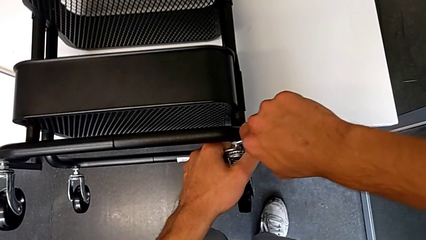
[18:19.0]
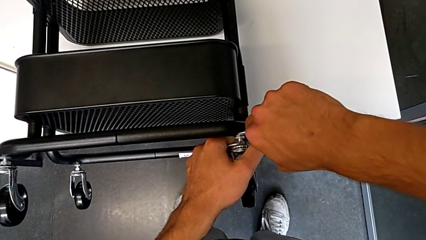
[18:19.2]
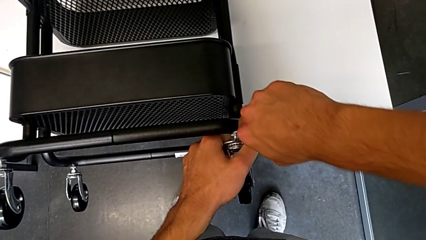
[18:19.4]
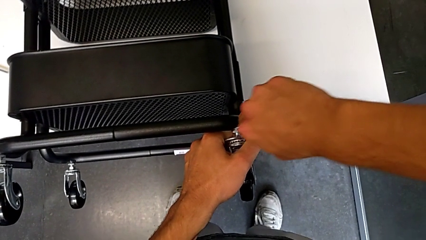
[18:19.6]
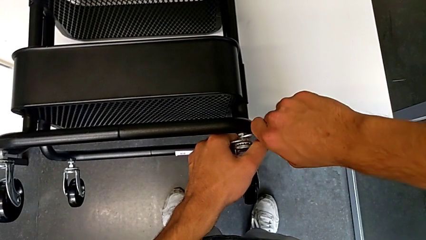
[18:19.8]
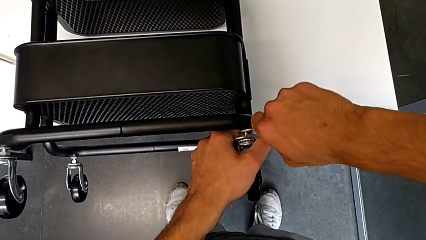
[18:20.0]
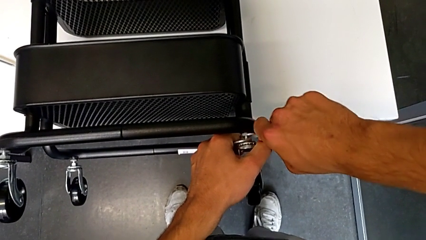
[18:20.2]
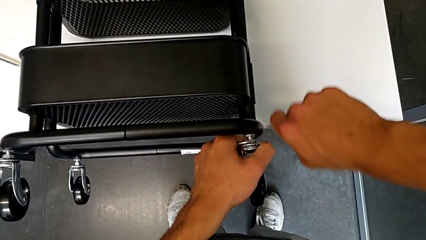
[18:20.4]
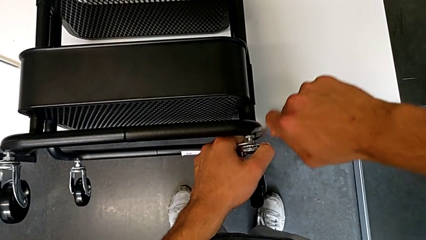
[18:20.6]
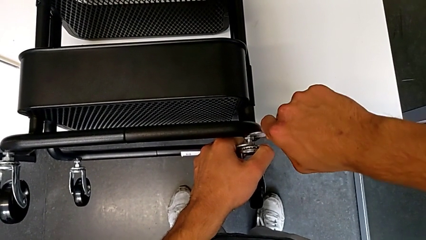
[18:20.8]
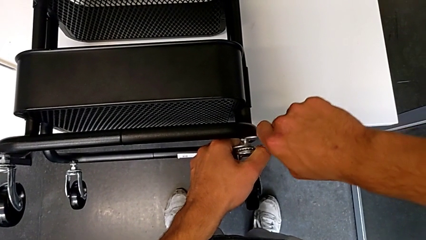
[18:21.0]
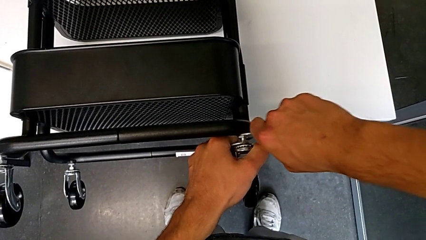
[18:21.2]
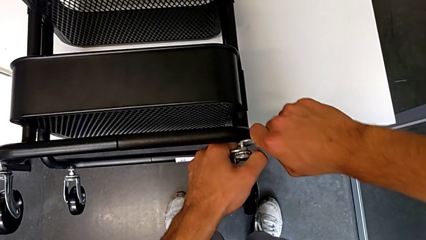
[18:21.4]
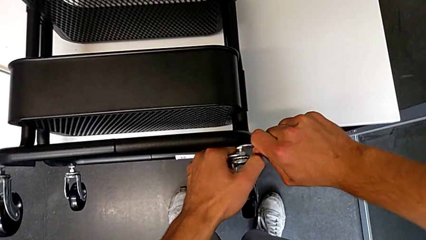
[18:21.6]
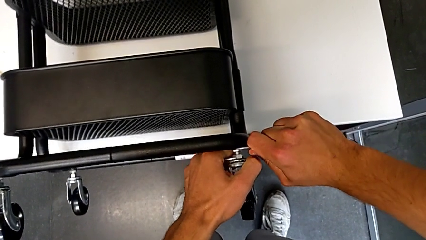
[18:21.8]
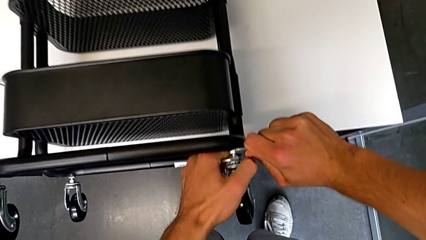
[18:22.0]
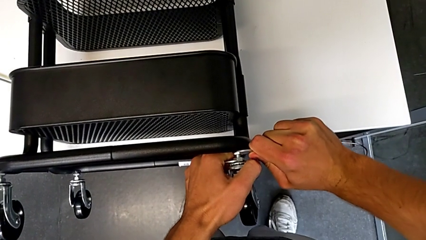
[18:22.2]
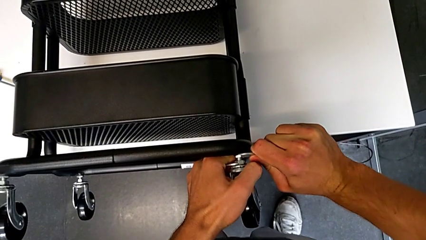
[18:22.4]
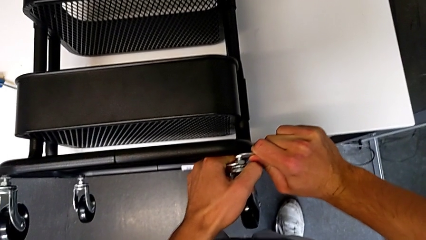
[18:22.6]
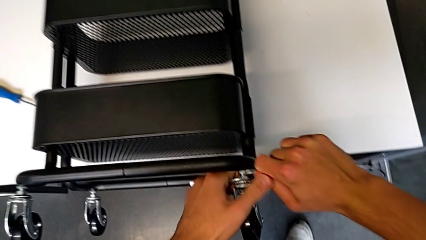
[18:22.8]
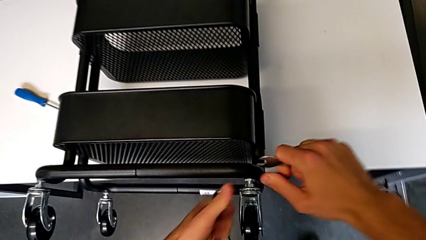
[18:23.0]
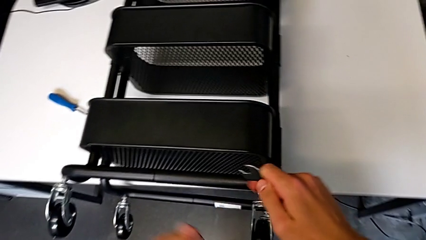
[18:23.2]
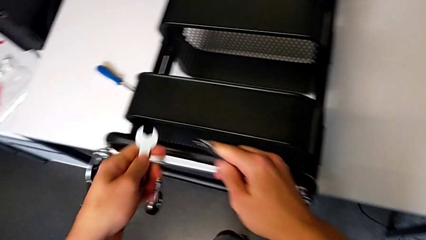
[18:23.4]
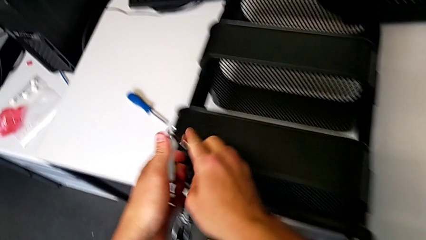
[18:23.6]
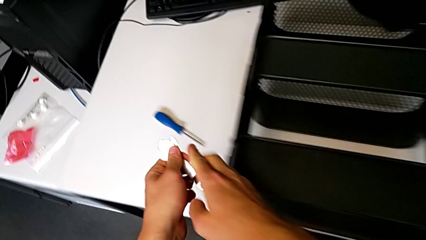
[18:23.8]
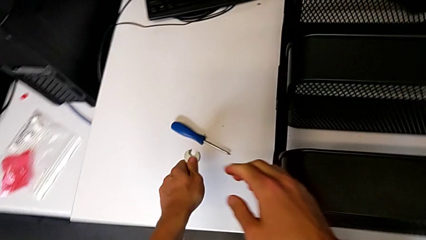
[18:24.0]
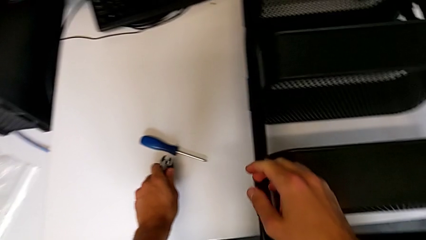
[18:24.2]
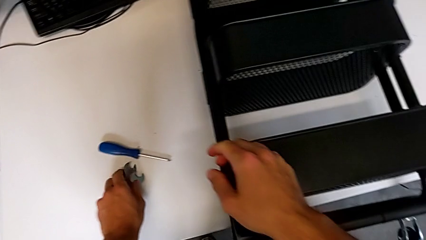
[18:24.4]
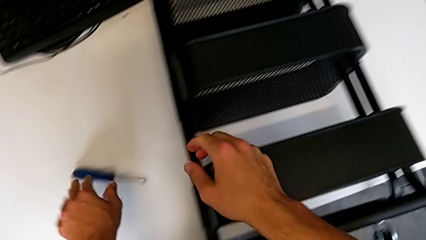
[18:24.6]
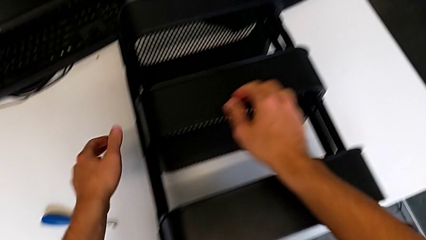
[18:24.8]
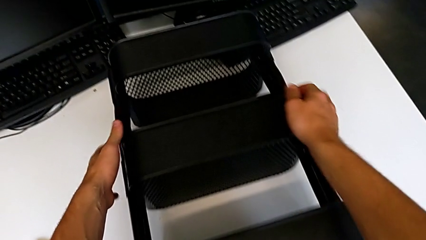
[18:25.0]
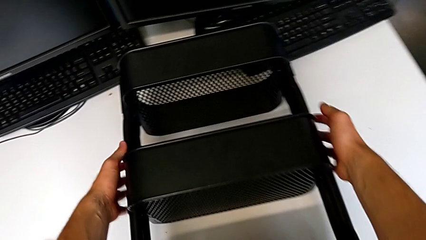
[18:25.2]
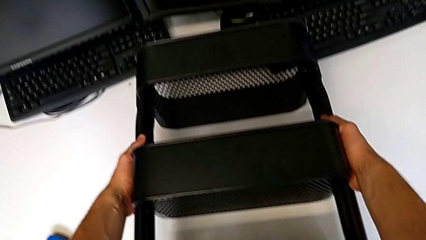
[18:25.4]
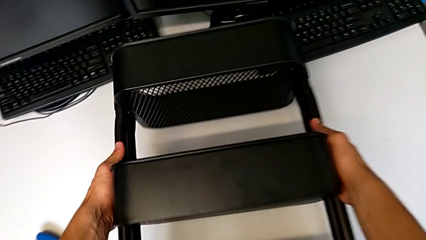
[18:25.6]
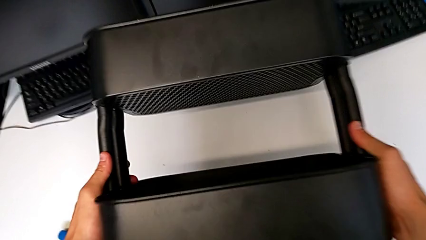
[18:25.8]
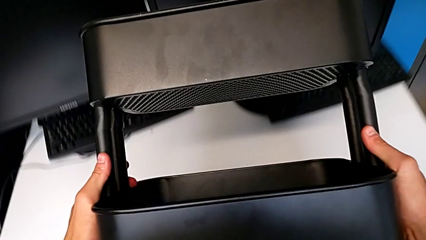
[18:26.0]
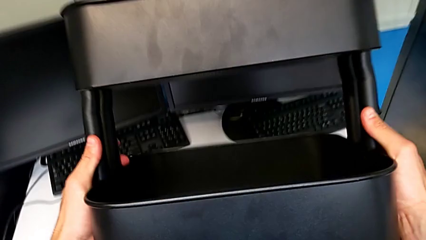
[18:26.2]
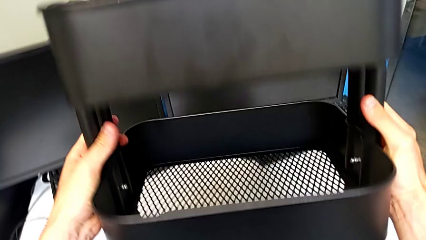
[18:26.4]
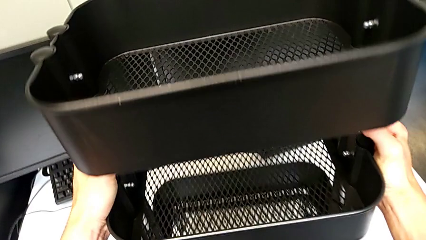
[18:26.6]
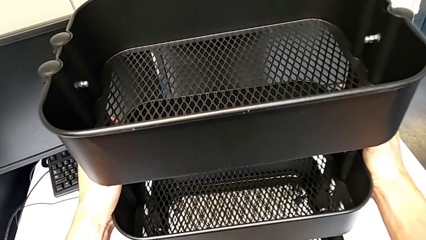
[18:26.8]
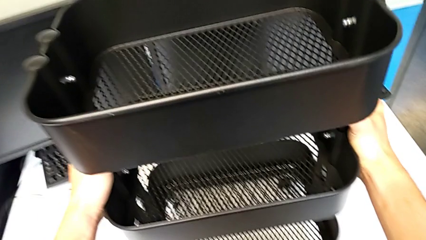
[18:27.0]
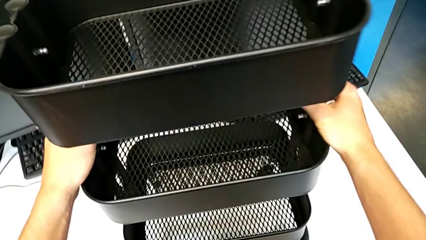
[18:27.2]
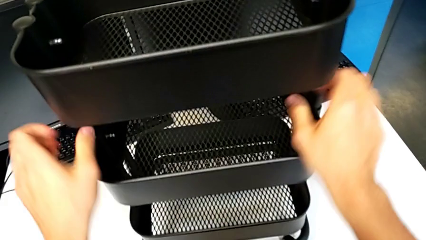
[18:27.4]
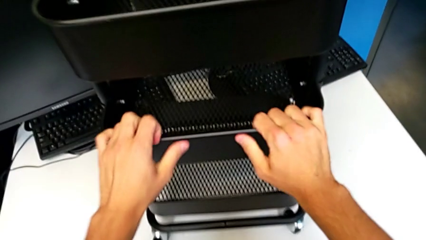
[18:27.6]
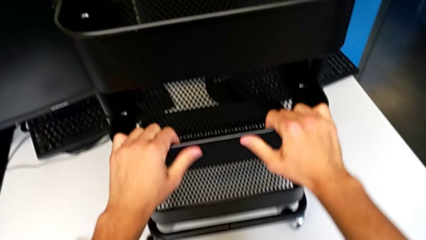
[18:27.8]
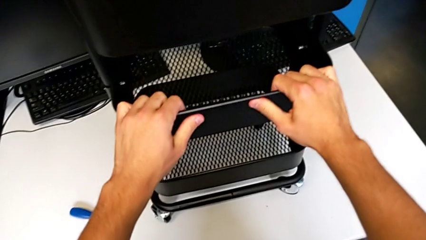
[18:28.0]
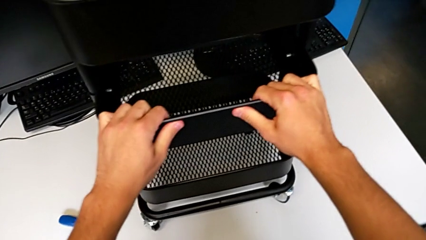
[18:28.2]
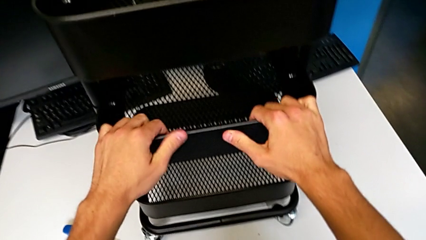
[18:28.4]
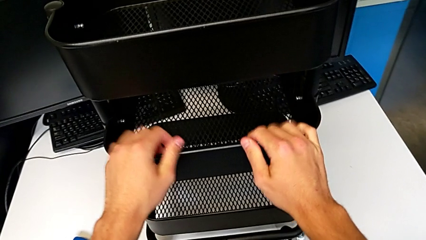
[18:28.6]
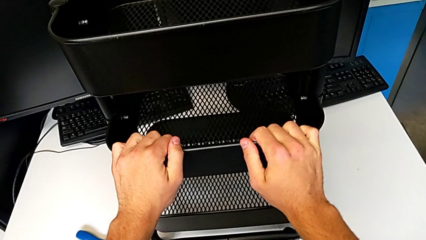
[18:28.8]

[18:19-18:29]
The camera wearer is assembling the wheels of the furniture. They insert the hexagonal wrench, screw the wheel, withdraw the hexagonal wrench, place it, grab the utility cart, rotate it, place it and hold it.
